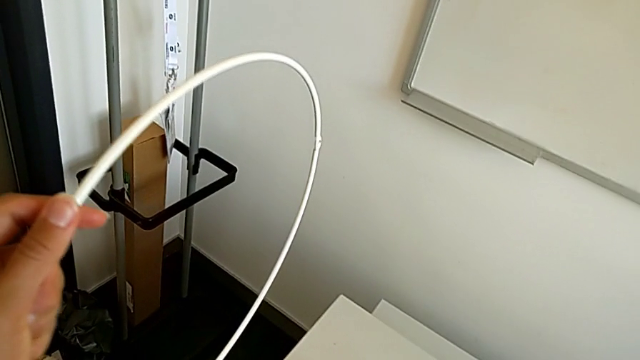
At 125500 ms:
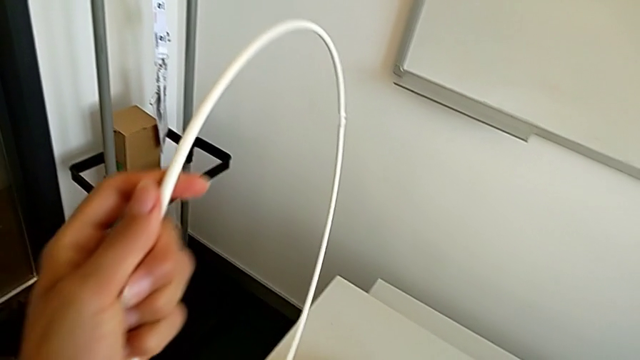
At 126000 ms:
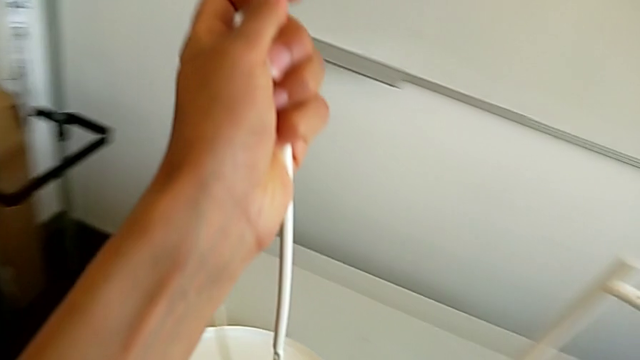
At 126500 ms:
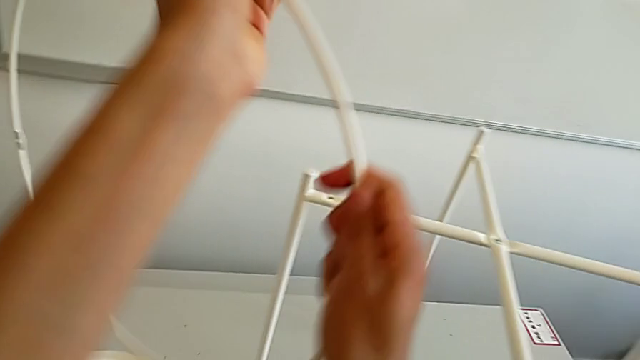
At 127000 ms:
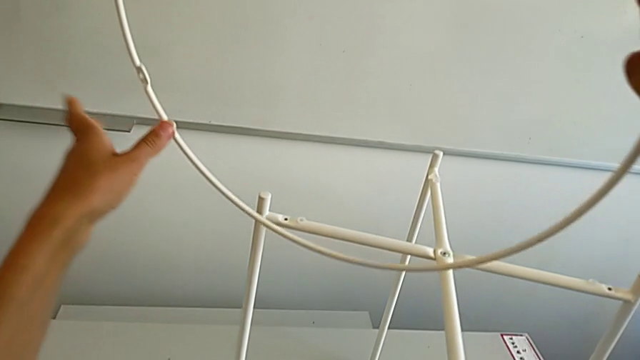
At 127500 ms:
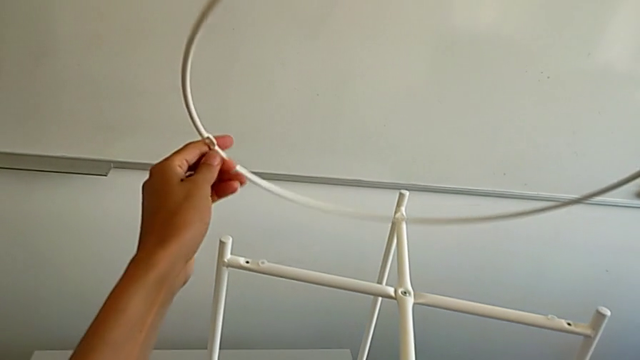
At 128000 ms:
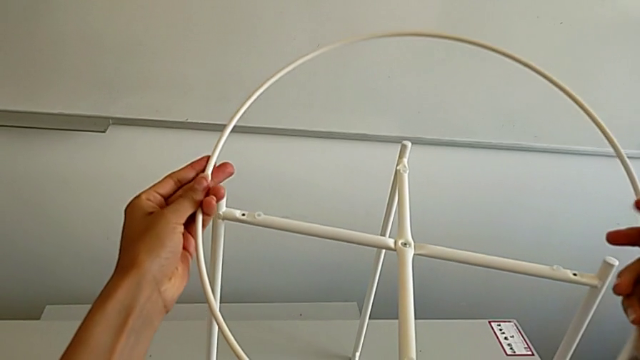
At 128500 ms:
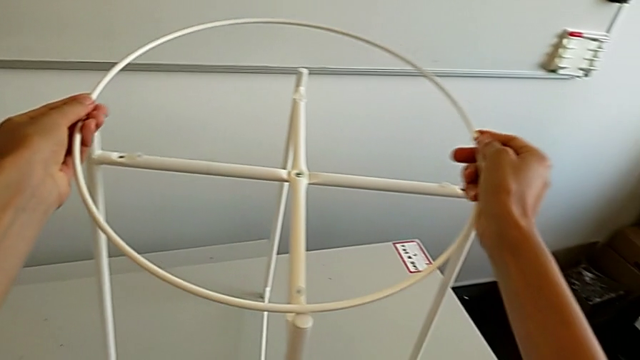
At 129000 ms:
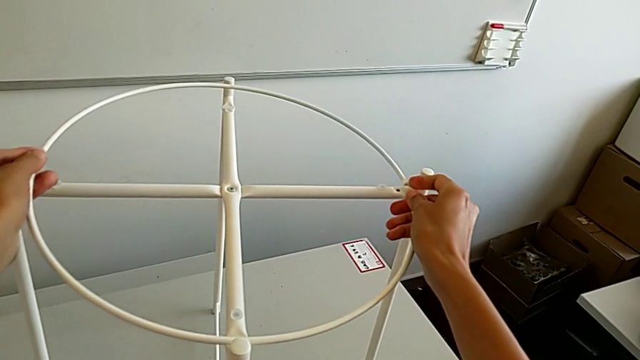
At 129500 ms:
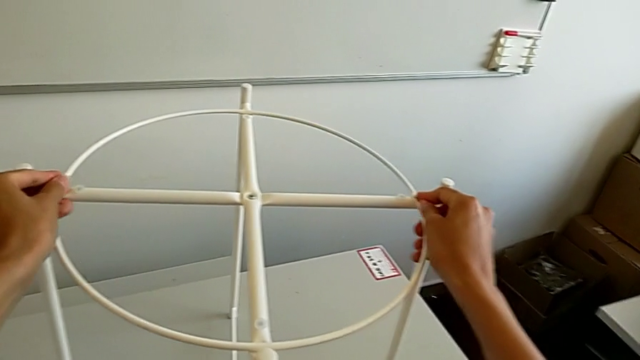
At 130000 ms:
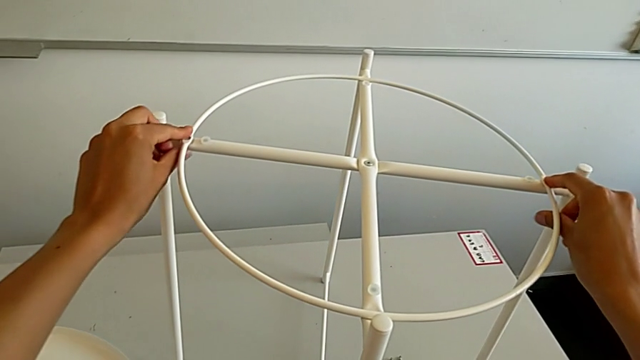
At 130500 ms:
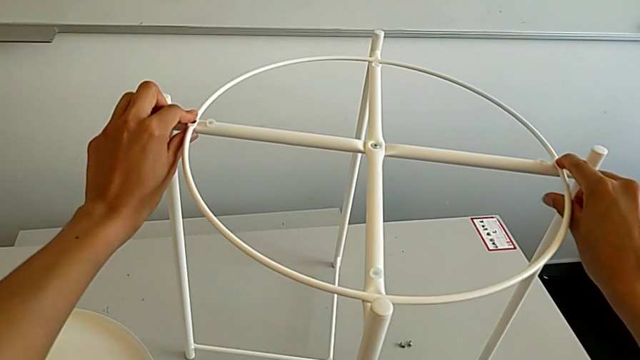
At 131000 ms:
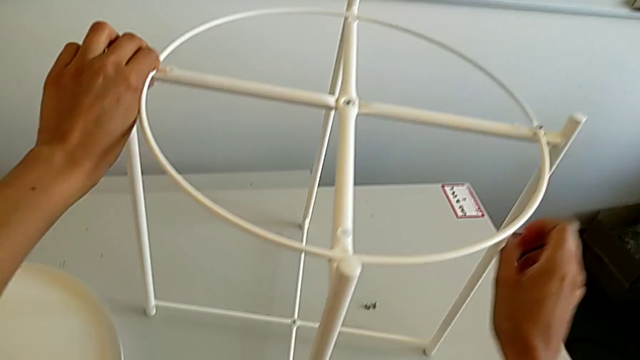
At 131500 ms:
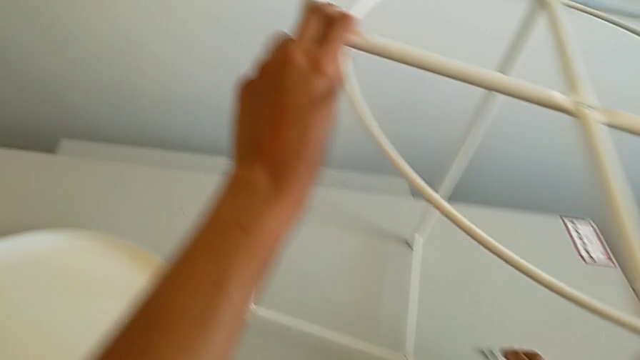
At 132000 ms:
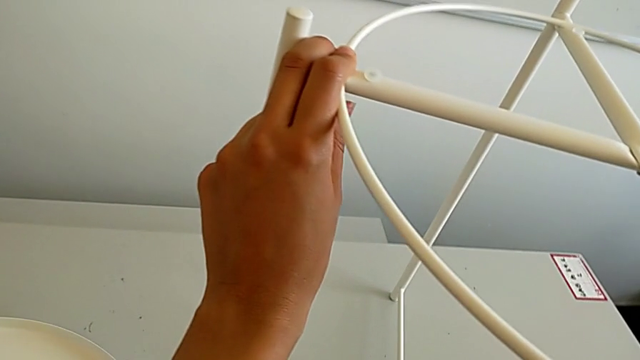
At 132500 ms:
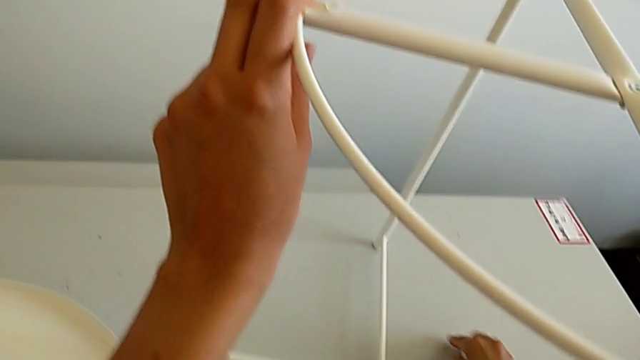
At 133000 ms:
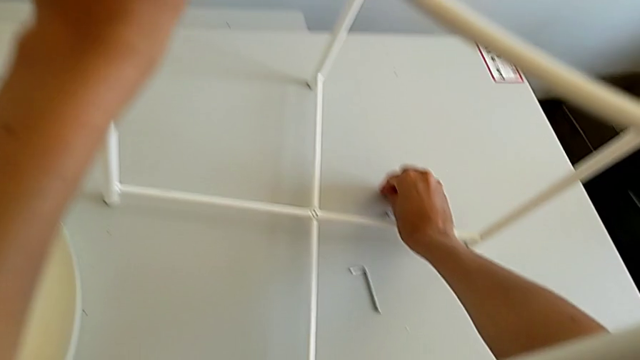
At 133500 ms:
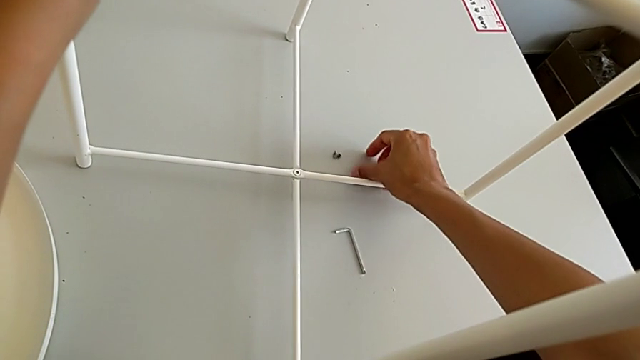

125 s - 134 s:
The camera wearer is assembling the circle. They grab the circle, rotate it, align it and grab the hex socket head.

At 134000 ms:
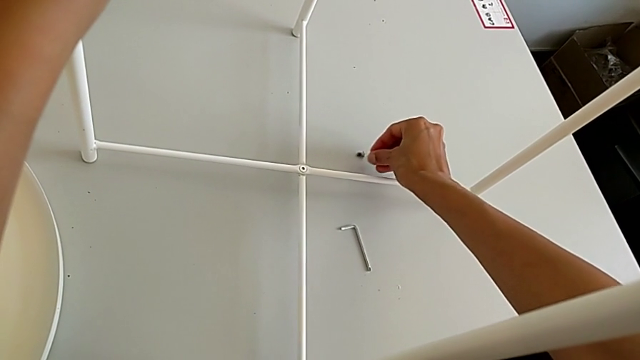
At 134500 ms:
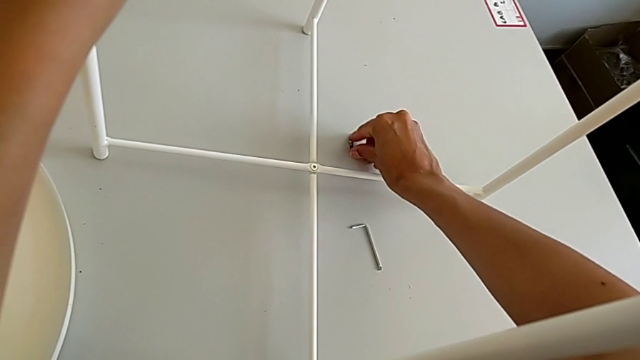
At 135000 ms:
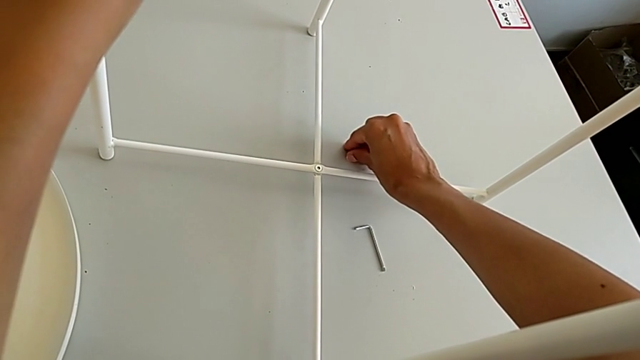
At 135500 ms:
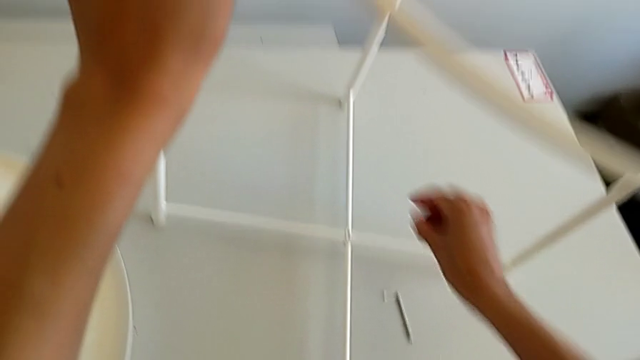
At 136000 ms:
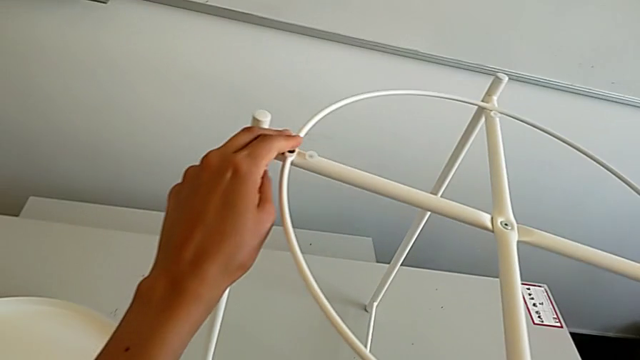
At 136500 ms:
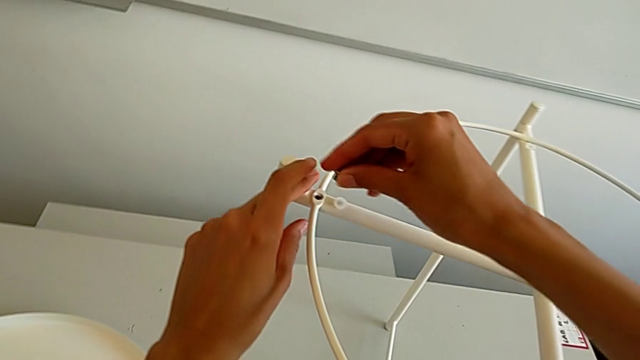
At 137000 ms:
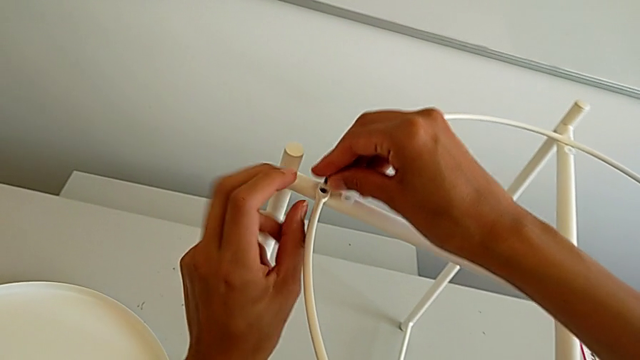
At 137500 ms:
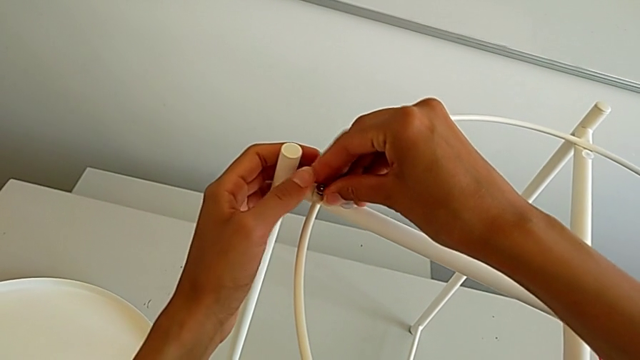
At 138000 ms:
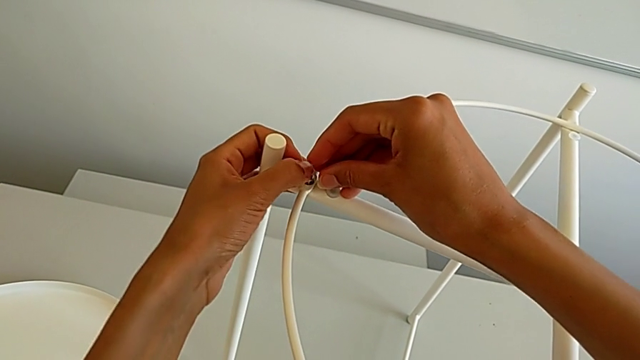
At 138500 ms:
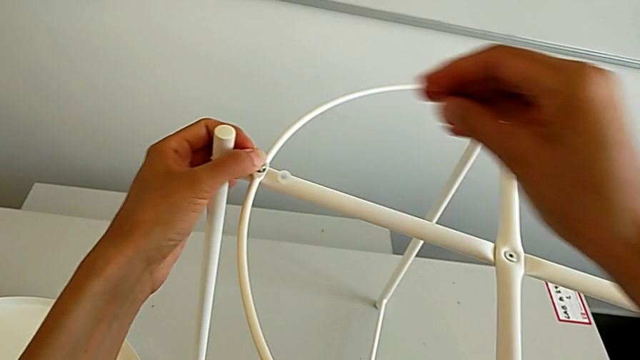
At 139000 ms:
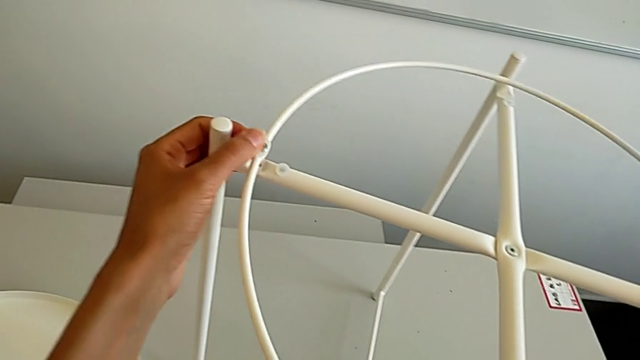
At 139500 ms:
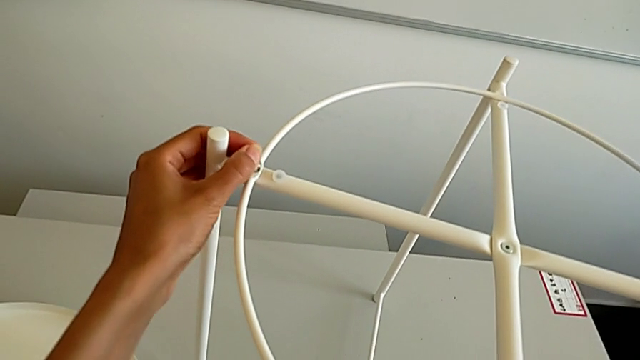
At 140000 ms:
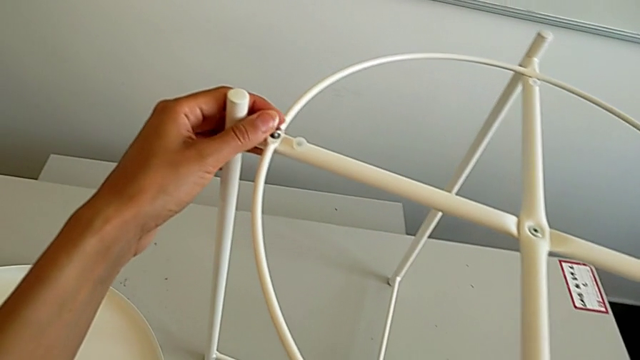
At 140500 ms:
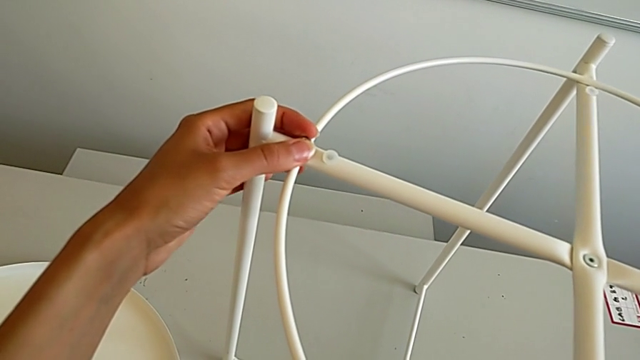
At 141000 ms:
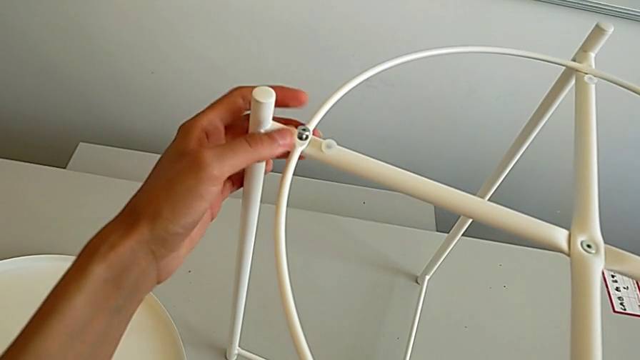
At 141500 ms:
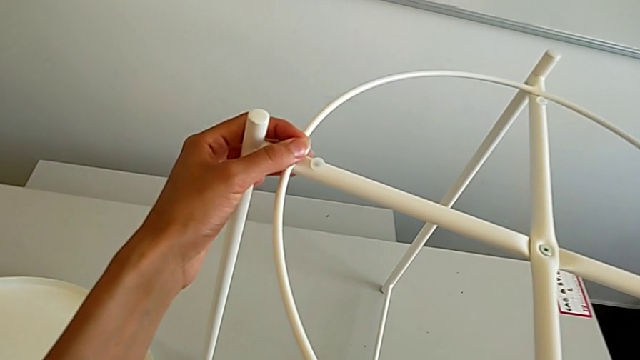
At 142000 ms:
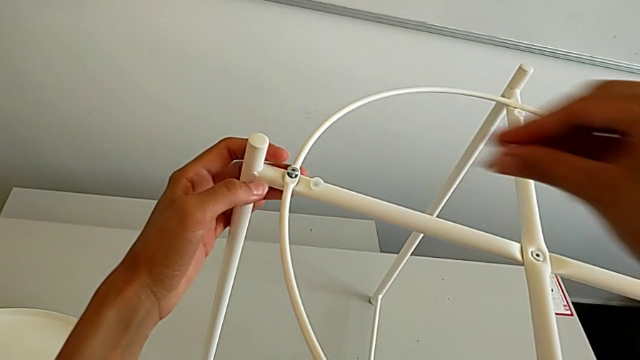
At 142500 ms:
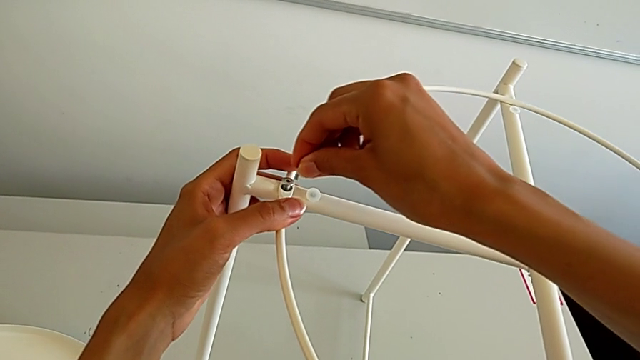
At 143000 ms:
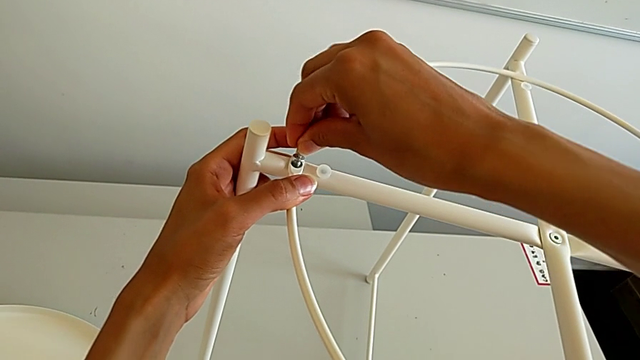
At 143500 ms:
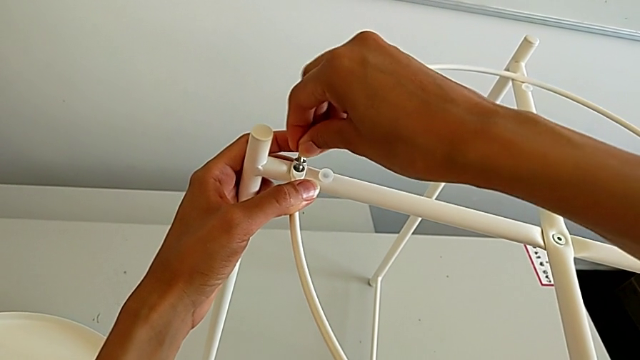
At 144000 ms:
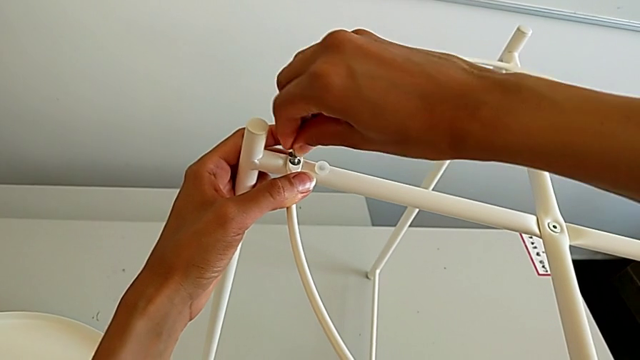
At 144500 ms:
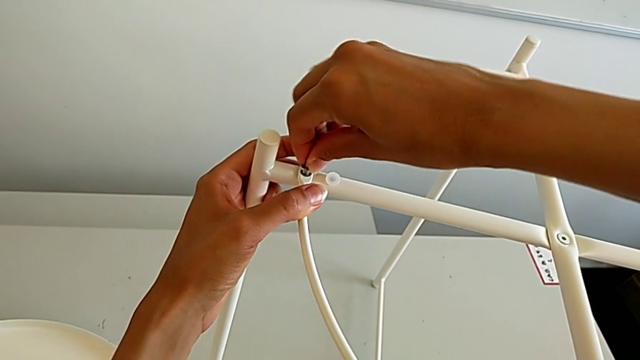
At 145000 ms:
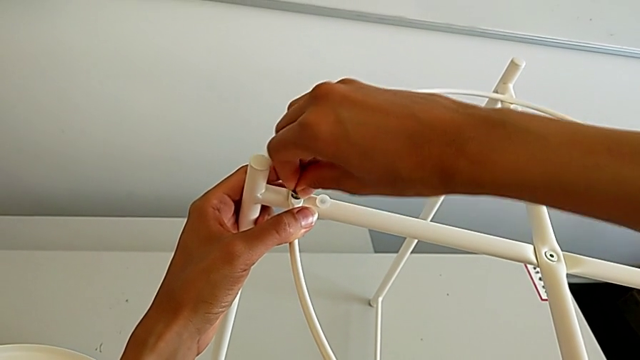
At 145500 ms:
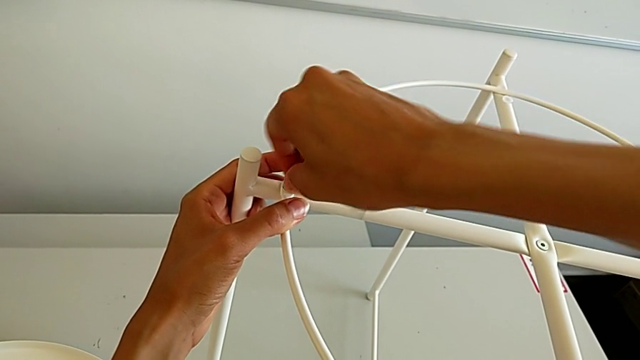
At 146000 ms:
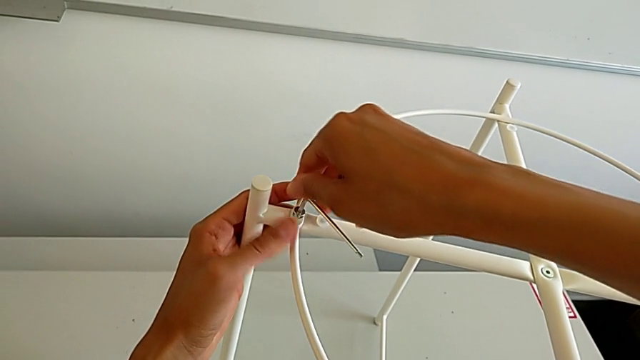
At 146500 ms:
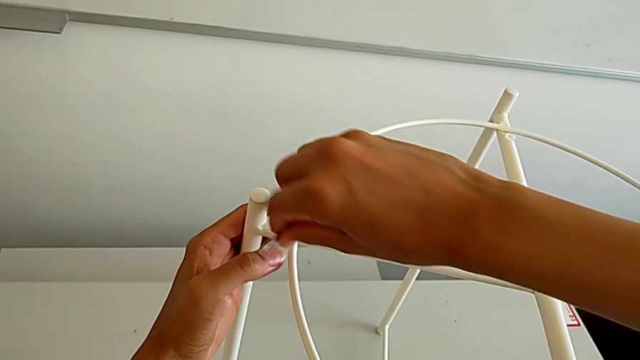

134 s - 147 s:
The camera wearer is assembling the circle. They grab the hex socket head, insert it, grab the Allen wrench, insert it and begin to screw the hex socket head.
